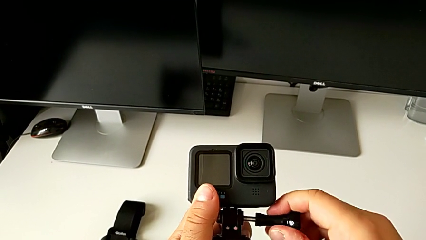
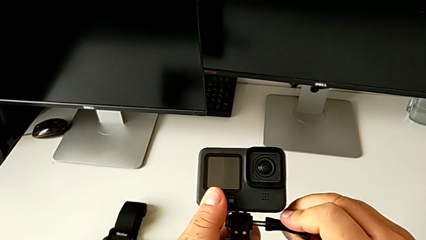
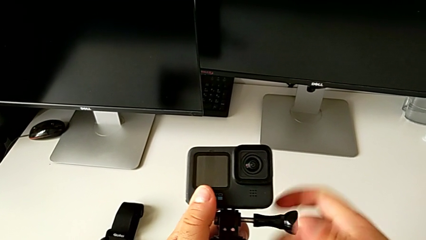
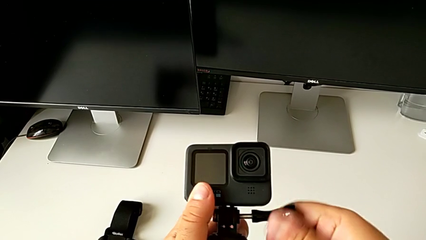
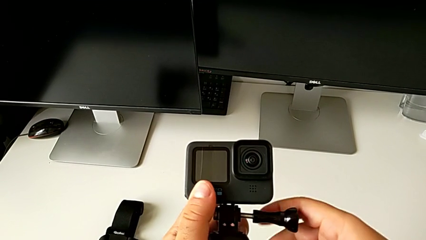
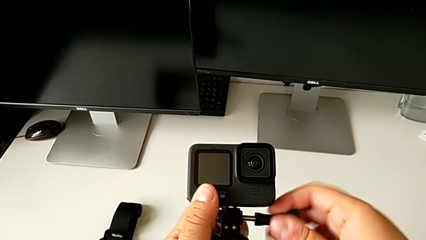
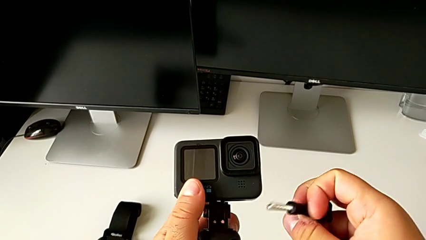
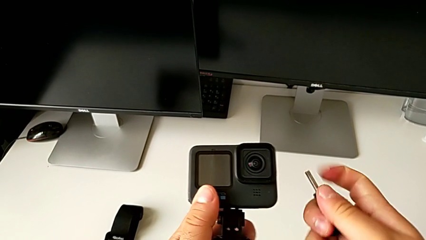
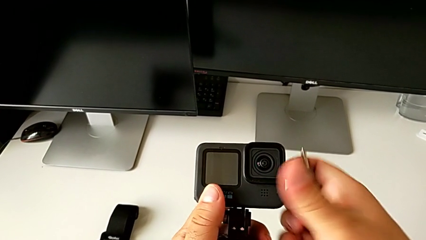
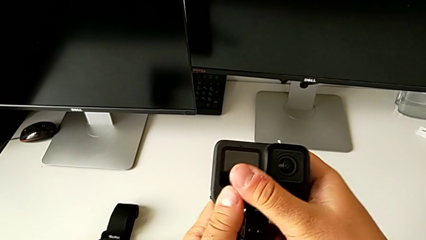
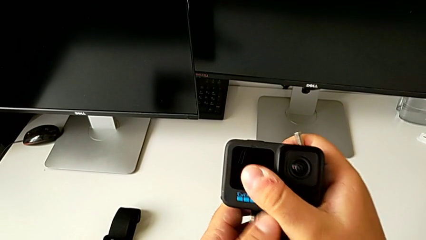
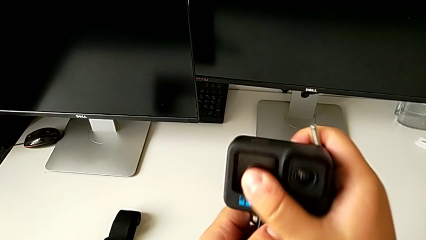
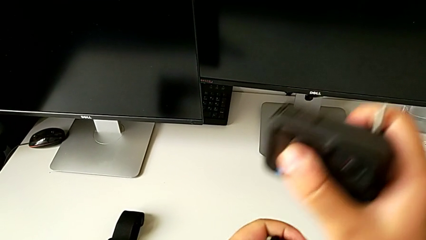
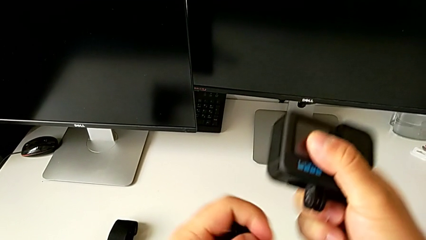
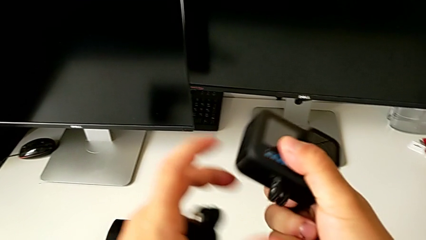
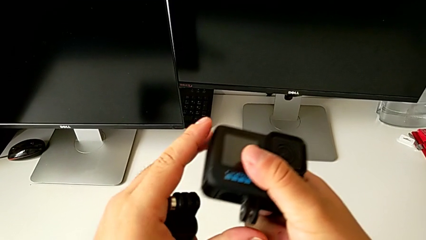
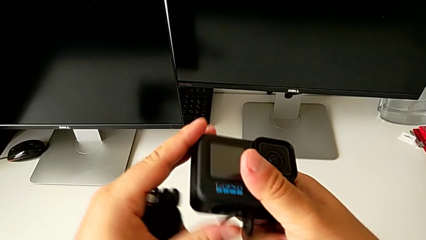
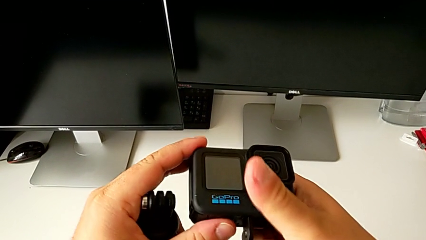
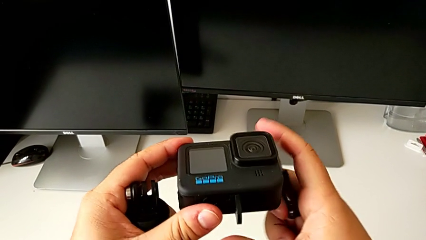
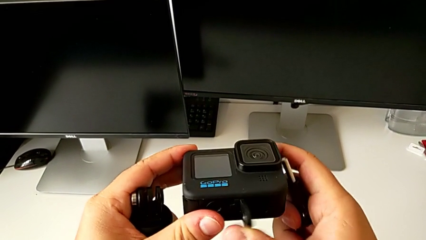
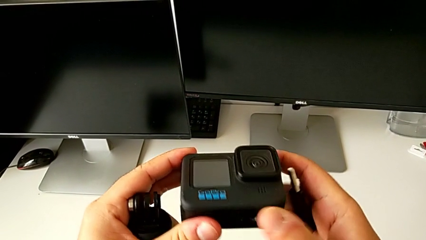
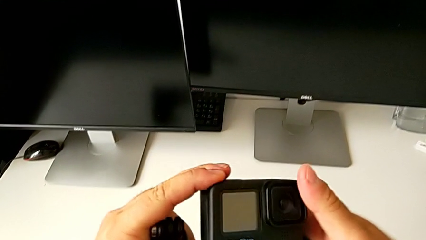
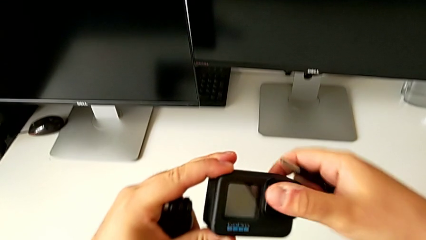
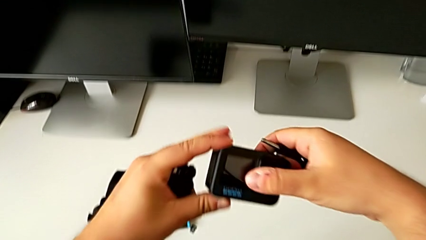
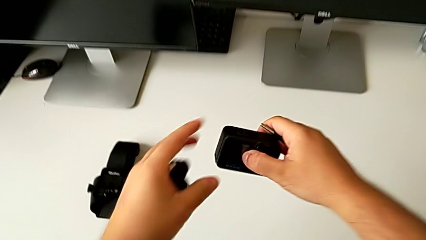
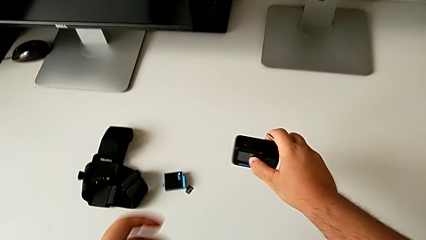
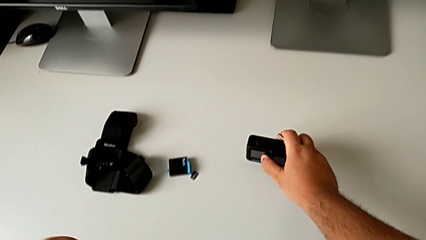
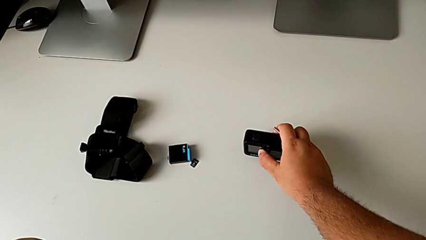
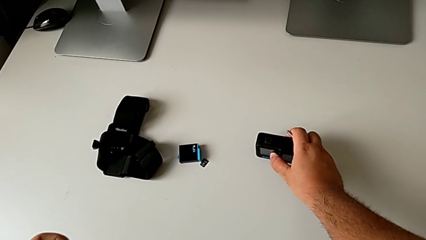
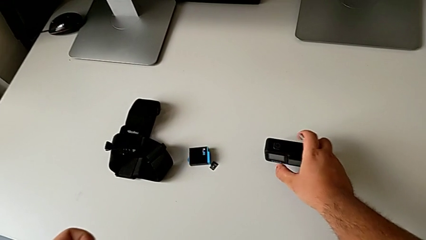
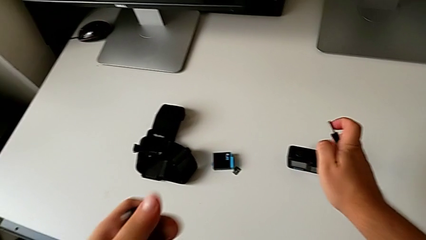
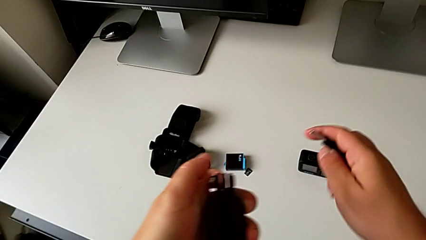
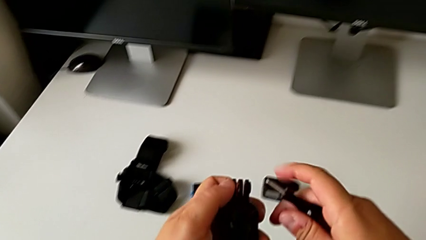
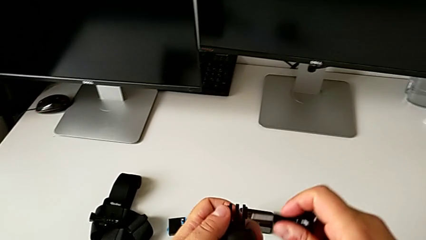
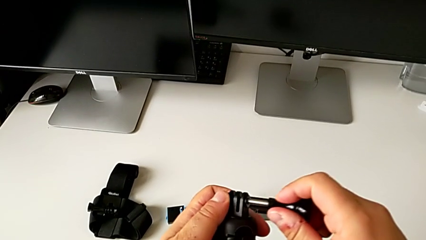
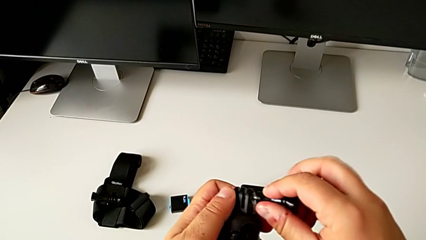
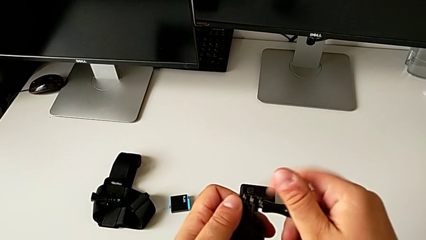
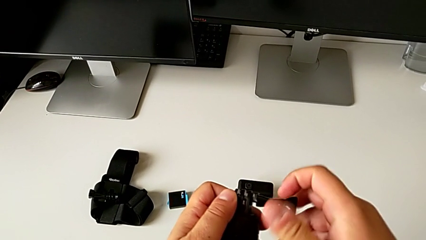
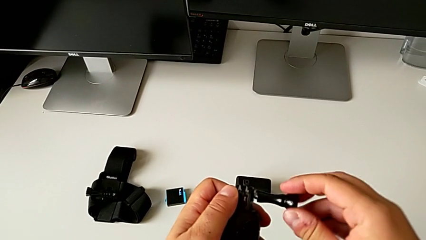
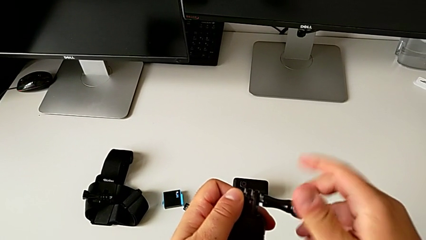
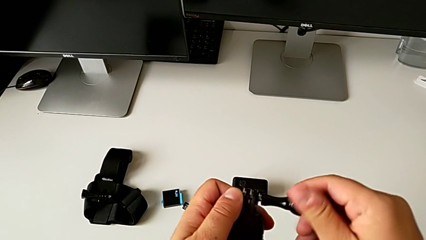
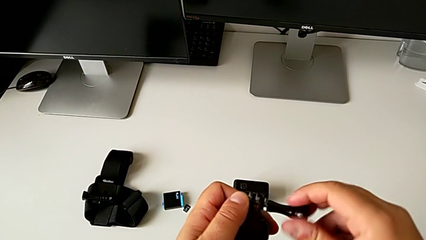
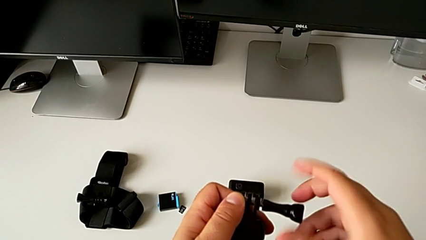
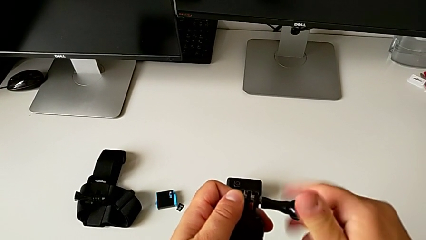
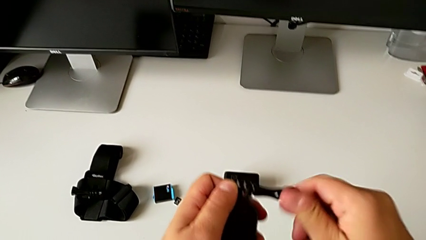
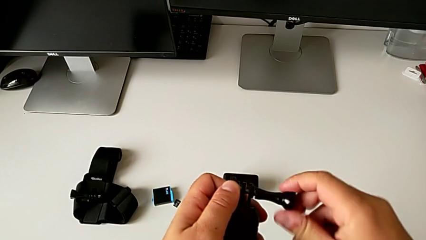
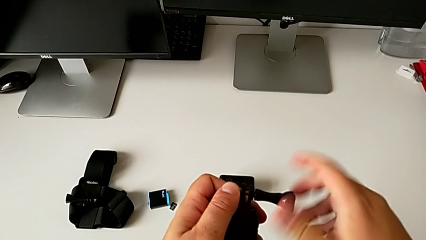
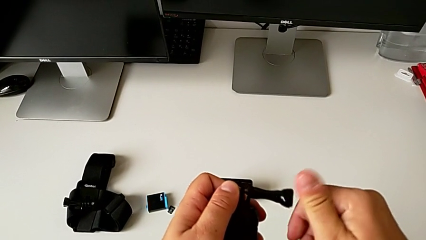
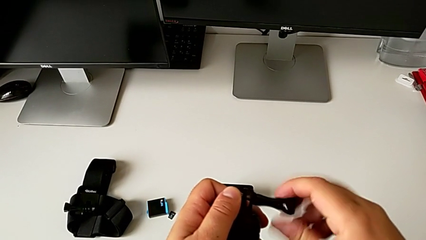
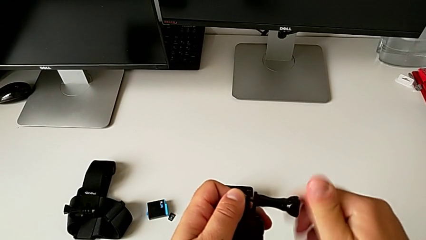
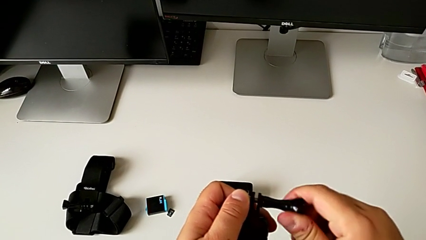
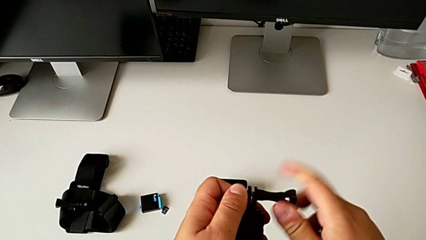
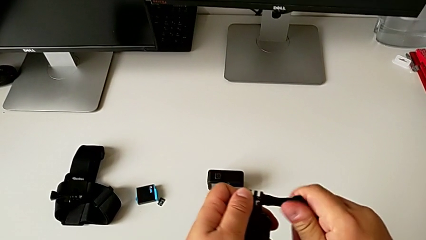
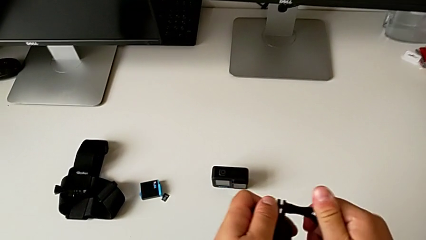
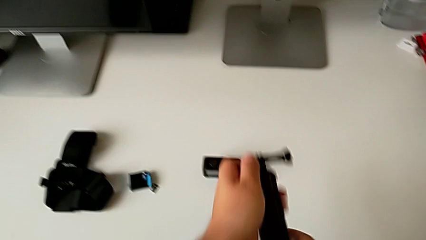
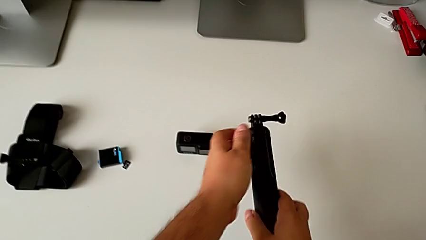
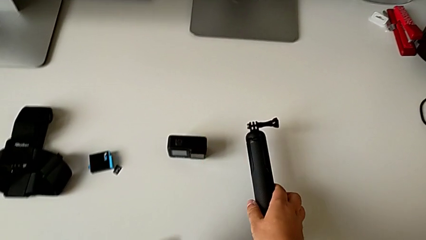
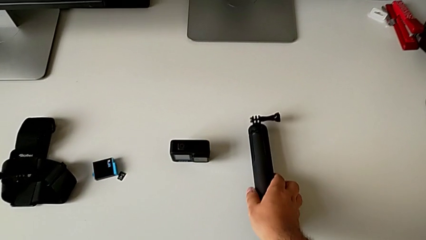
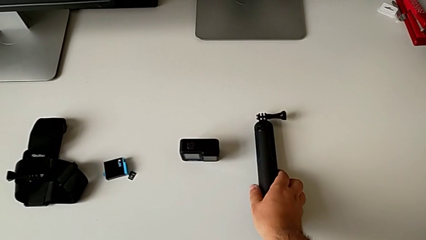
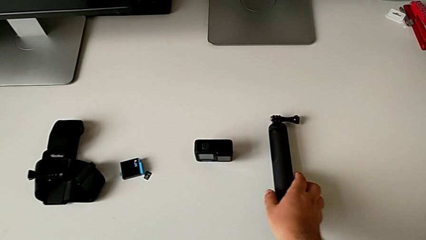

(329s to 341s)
The camera wearer is disassembling the GoPro from the handheld grip. They withdraw the GoPro, close the mounting peg, place the GoPro, lift the screw, insert it, screw it and place the handheld grip.
